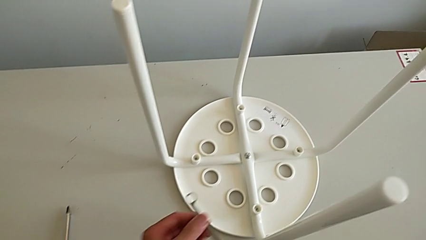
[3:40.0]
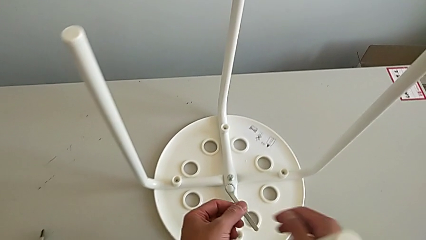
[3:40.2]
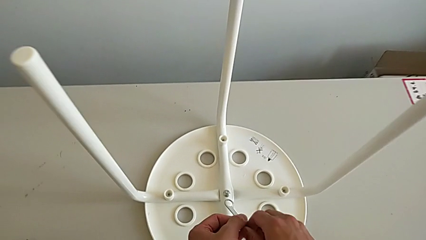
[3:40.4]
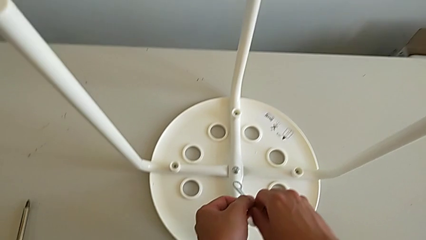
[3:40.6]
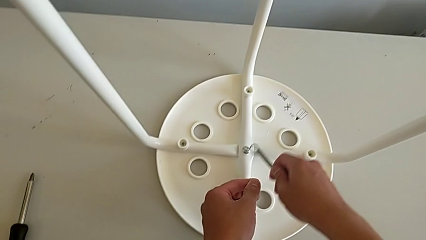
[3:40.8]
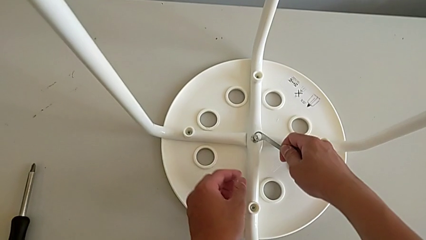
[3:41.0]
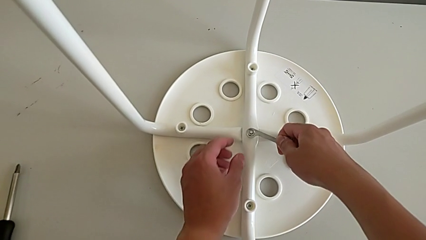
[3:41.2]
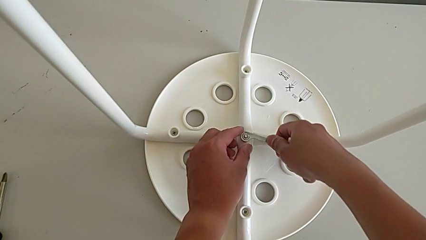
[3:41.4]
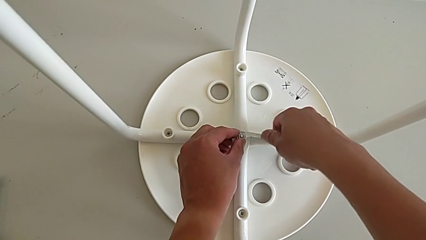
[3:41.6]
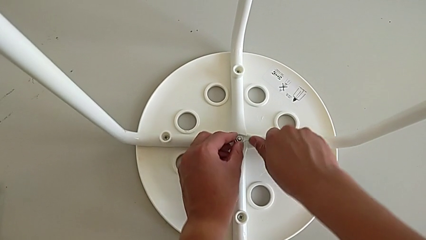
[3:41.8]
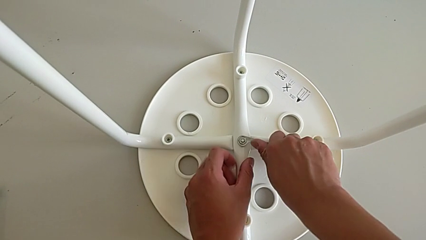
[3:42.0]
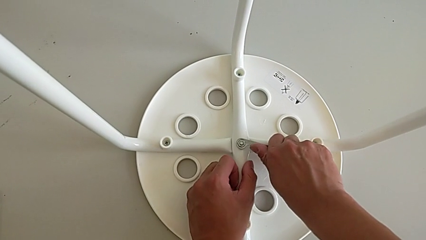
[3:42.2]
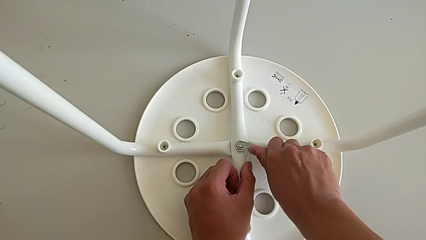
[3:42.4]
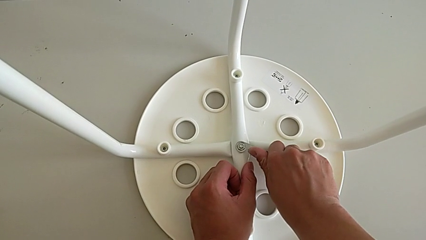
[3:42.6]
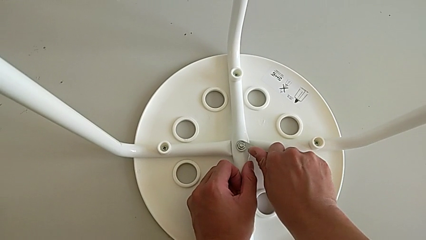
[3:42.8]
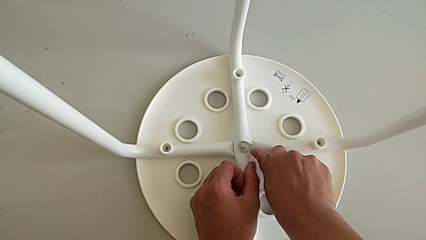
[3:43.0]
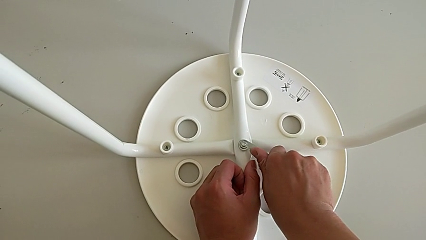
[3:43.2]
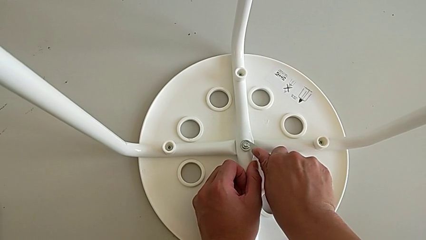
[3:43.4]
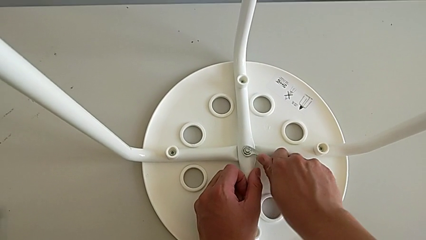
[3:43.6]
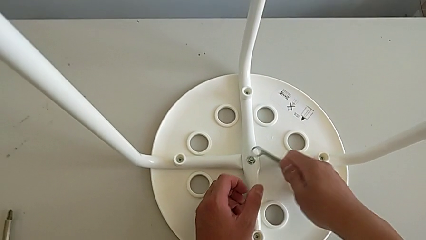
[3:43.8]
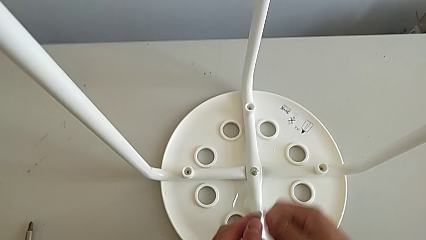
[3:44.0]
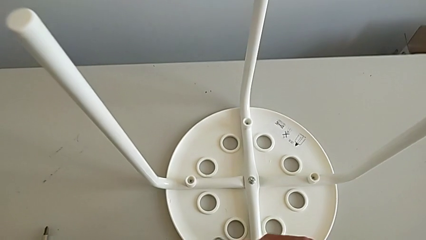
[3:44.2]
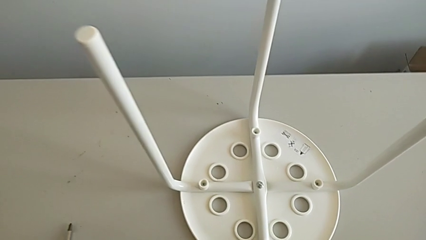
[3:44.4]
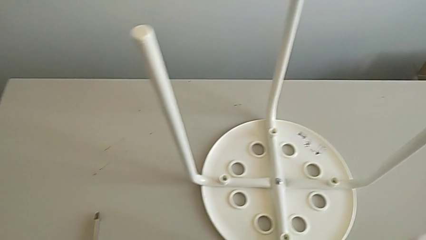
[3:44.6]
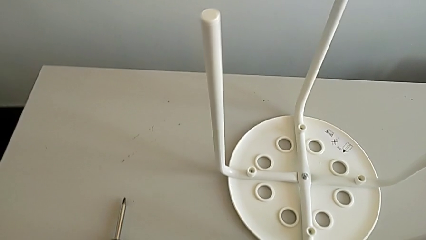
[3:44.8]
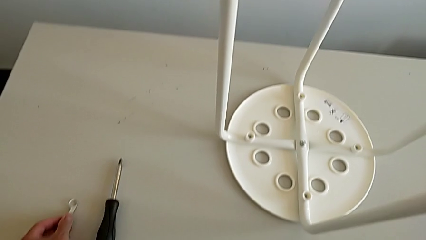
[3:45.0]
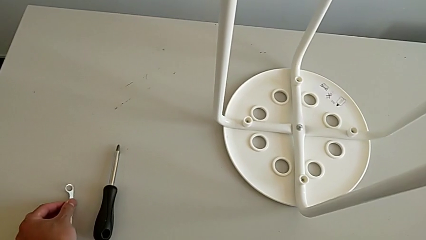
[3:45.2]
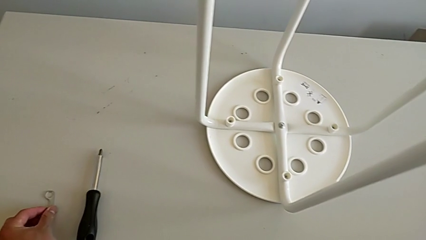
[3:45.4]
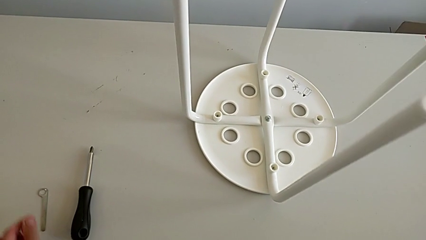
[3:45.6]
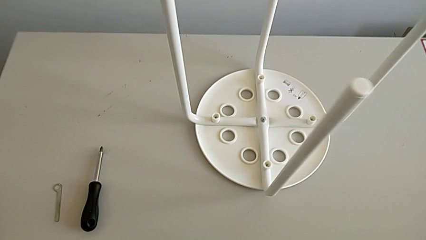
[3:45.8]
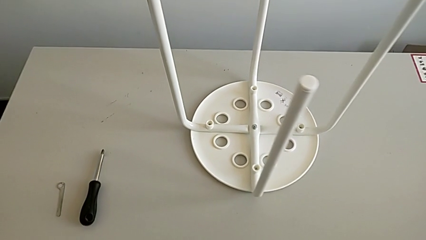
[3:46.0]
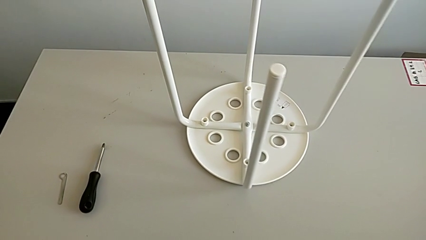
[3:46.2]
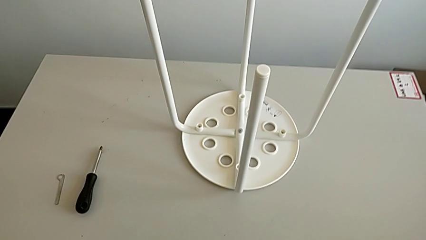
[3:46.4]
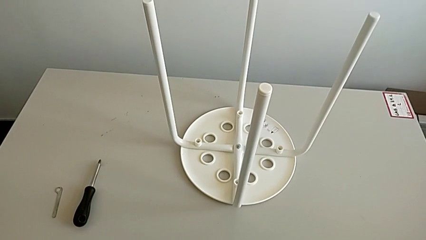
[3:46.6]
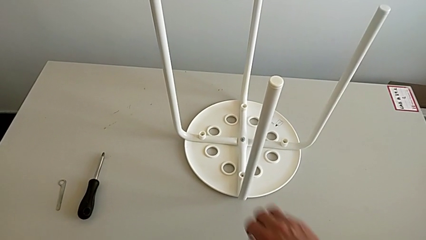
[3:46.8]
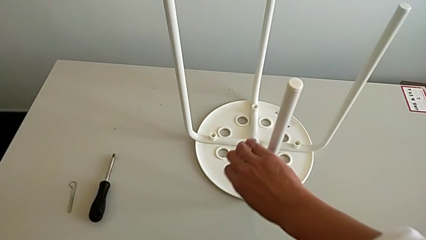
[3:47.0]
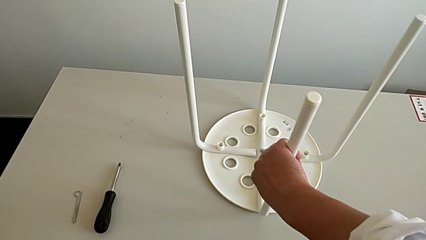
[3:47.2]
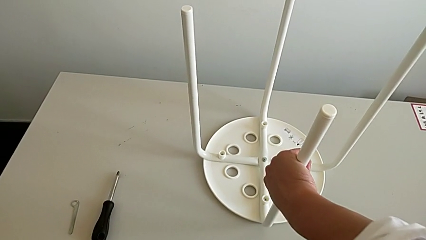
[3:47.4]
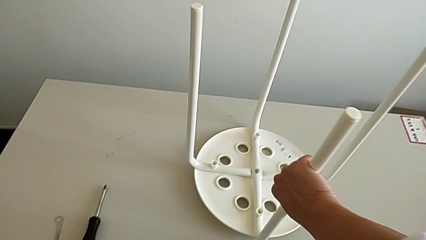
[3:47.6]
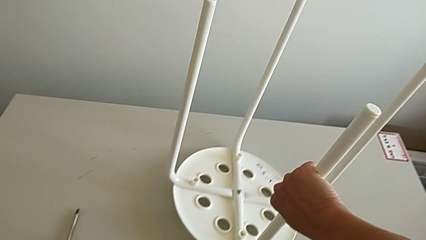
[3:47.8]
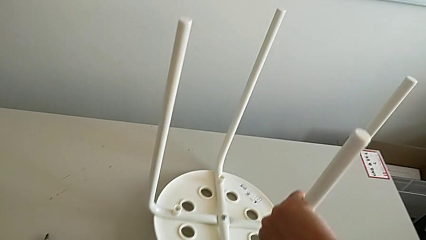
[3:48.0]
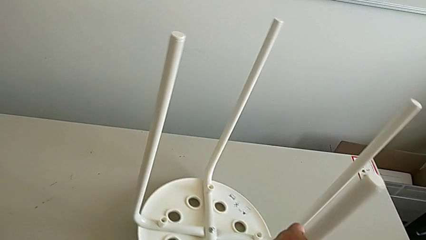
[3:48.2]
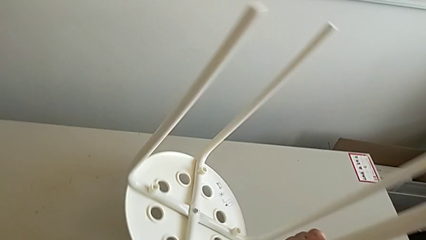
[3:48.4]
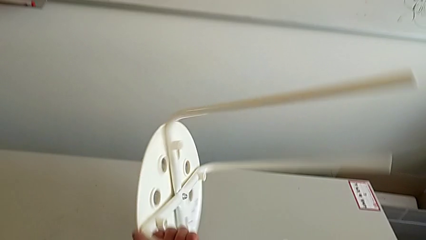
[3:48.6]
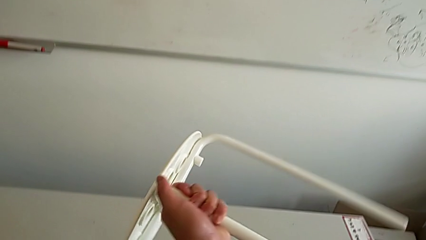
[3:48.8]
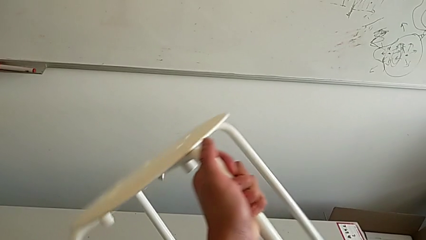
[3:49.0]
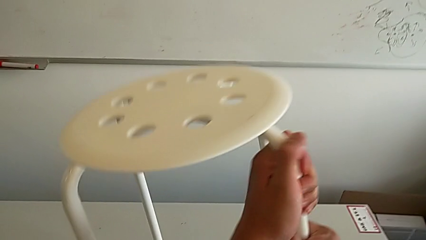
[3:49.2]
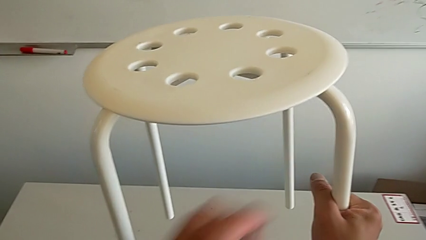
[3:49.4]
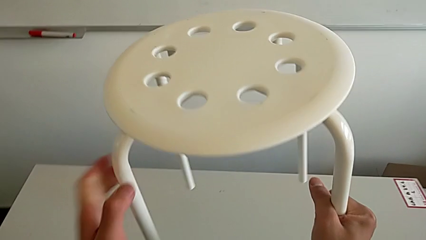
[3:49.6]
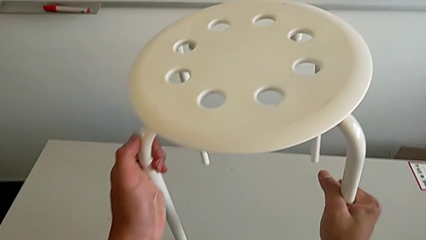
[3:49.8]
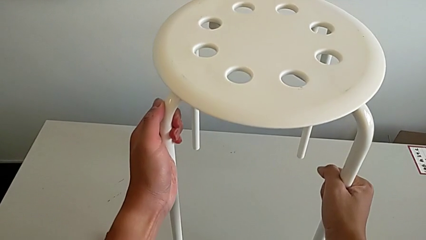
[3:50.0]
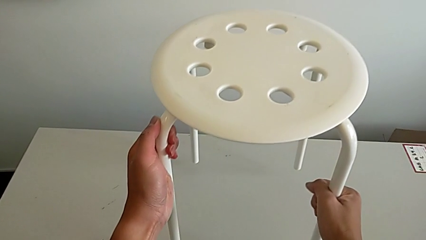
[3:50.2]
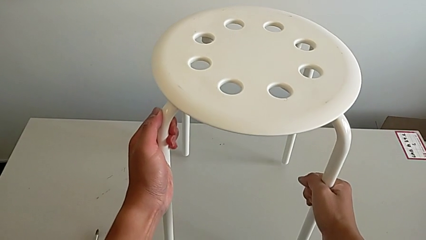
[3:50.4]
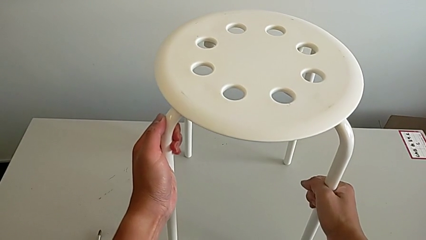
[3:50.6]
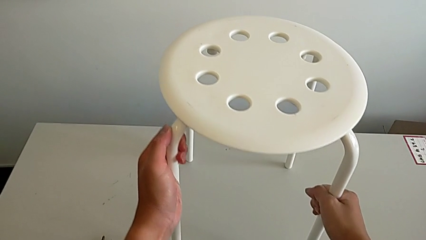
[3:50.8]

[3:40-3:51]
The camera wearer is tightening the middle screw of the stool. They grab the Allen wrench, insert it, screw the middle hex nut, withdraw the Allen wrench, place it, approach the stool, grab it, rotate it and place it.
